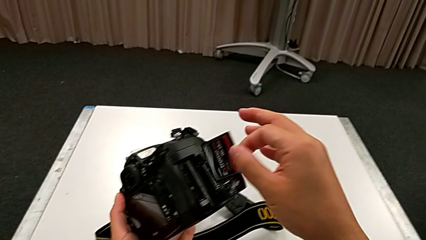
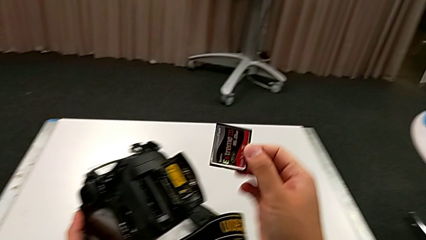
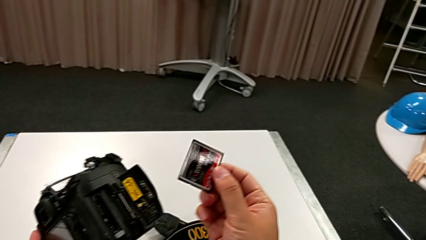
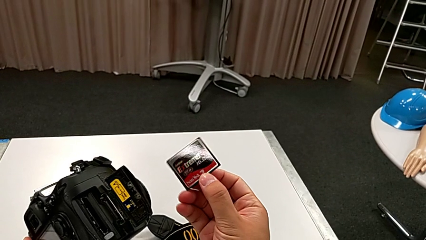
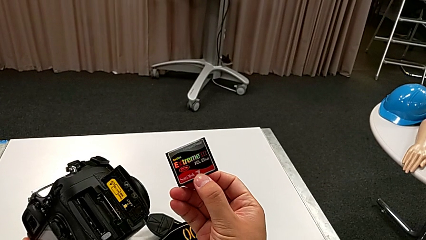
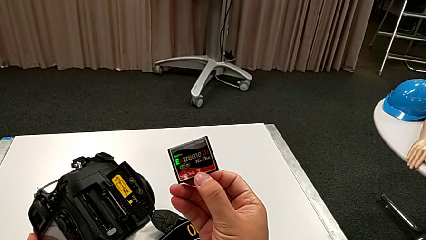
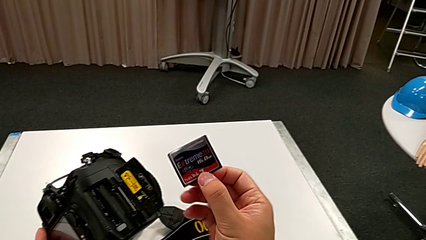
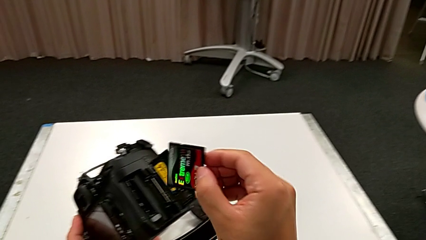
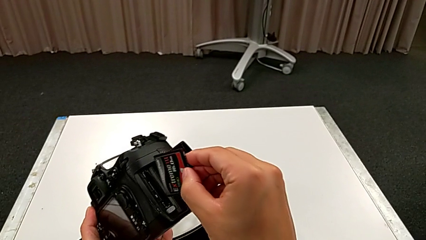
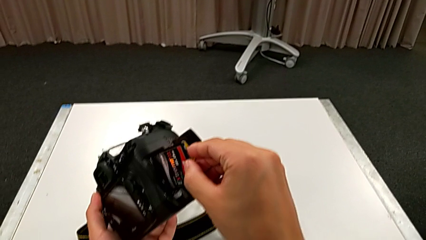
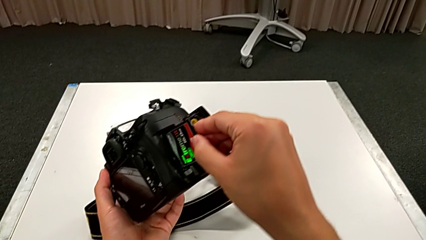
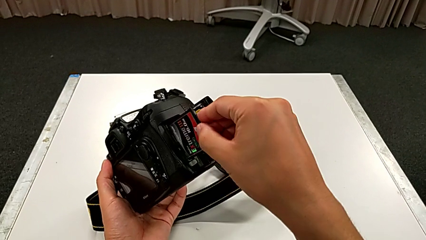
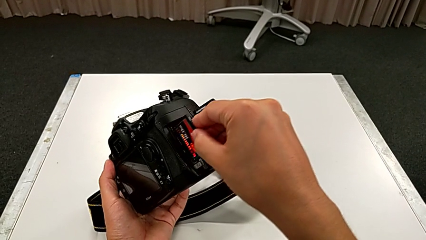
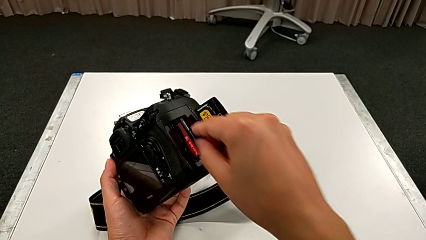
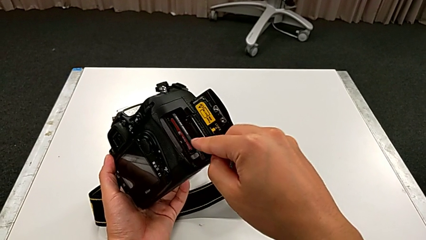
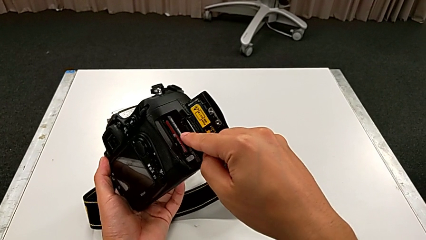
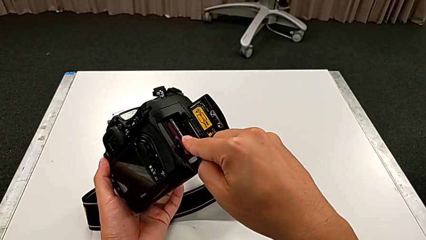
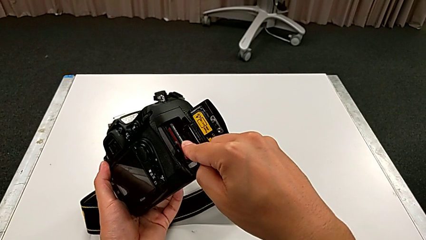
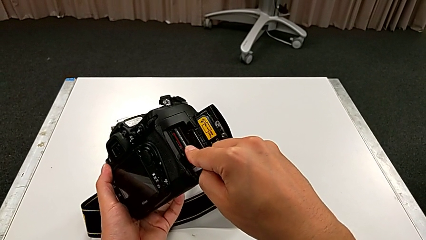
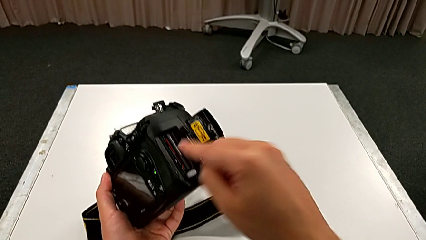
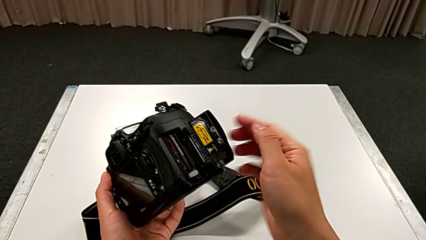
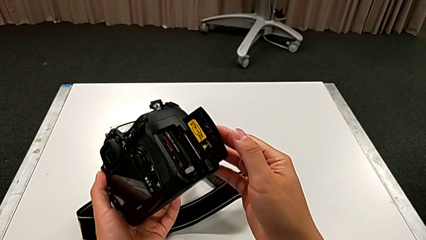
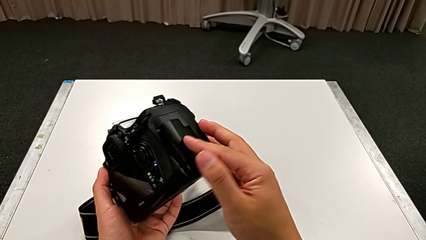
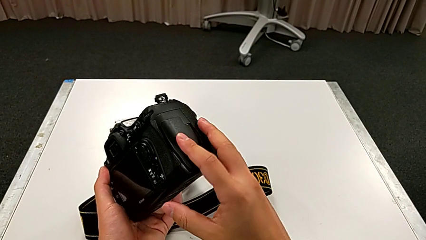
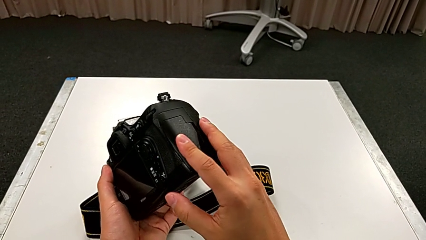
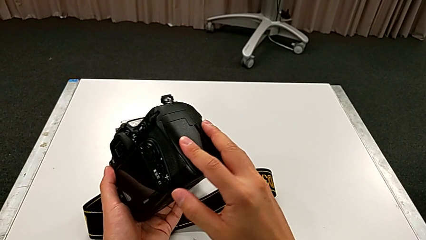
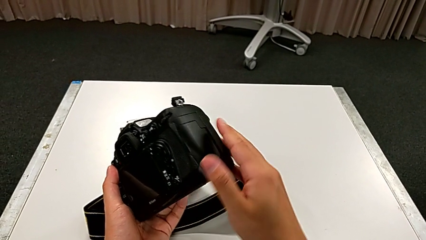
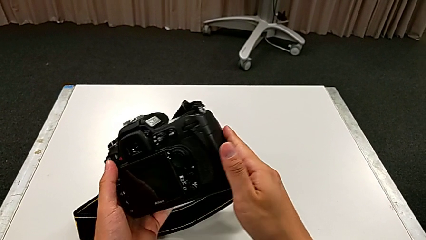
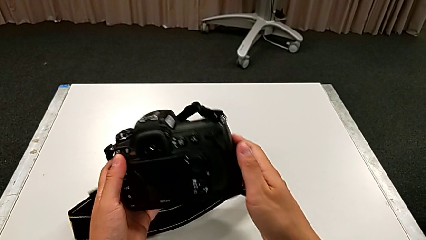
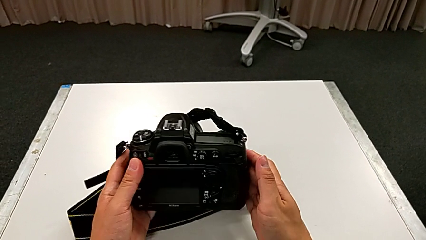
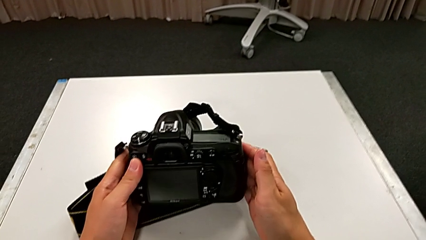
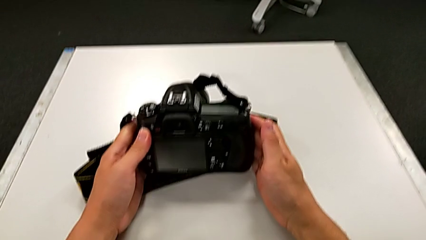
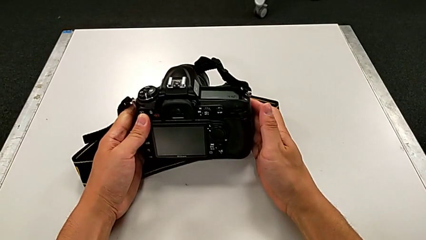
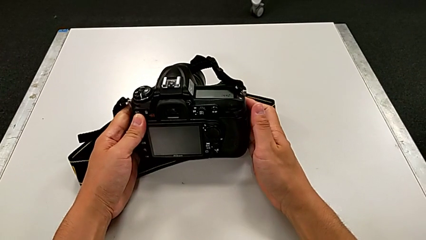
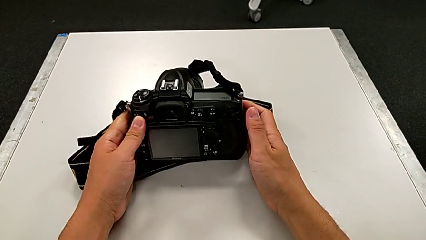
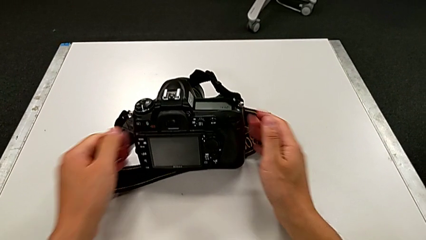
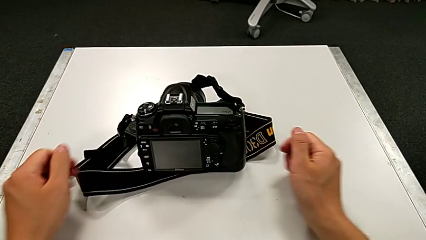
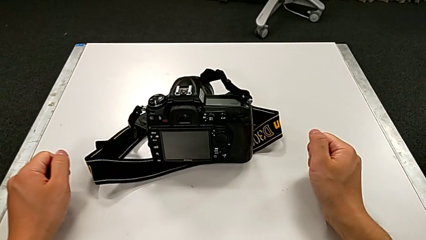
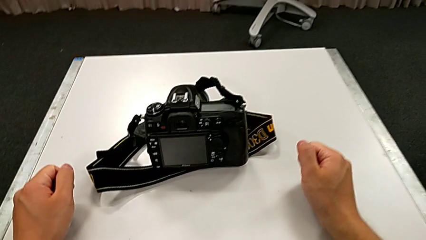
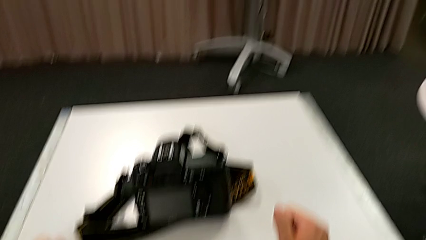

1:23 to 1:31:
The camera wearer is changing the SD card of the DSLR. They lift the old SD card, insert the new SD card, close the rectangular lens cover, rotate the black DSLR and place it.
